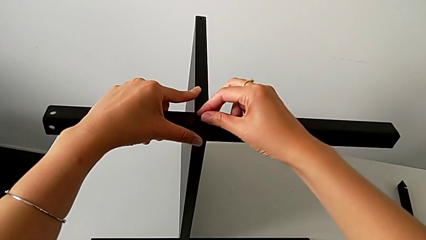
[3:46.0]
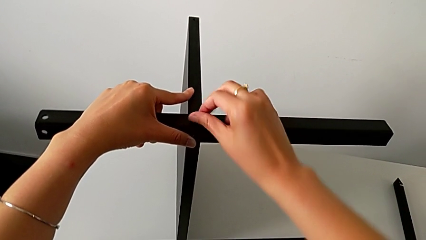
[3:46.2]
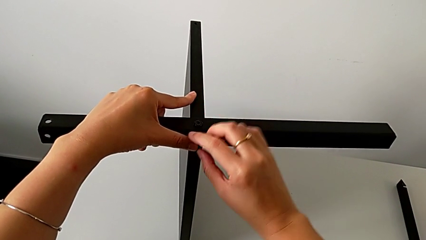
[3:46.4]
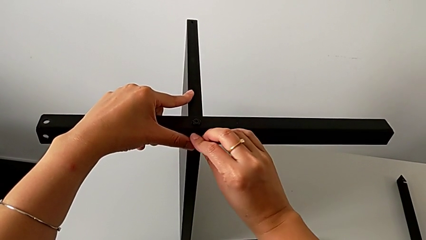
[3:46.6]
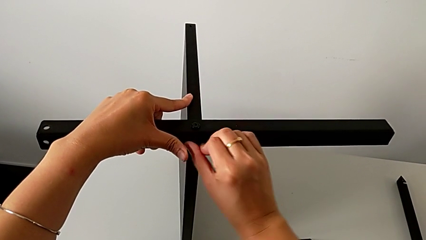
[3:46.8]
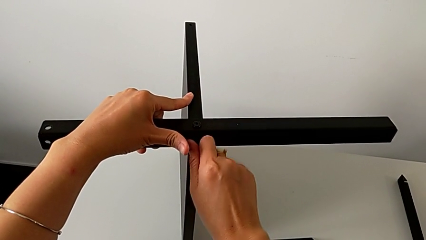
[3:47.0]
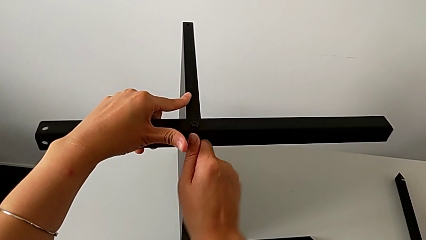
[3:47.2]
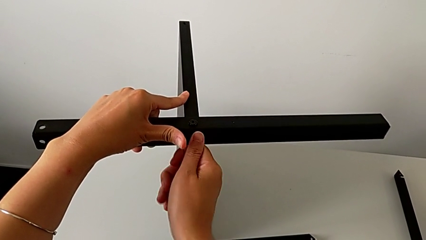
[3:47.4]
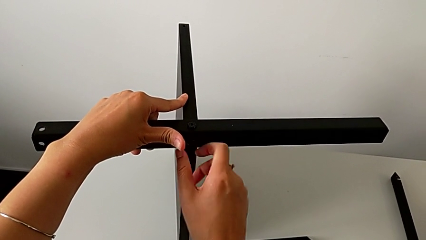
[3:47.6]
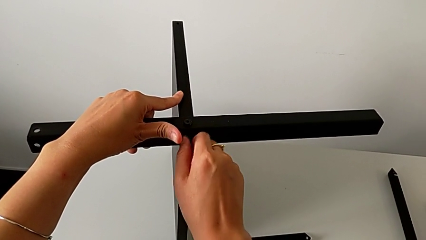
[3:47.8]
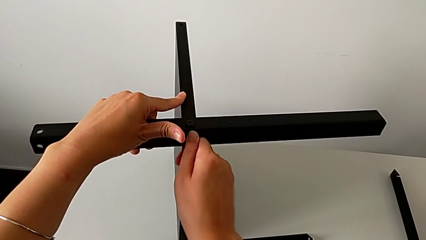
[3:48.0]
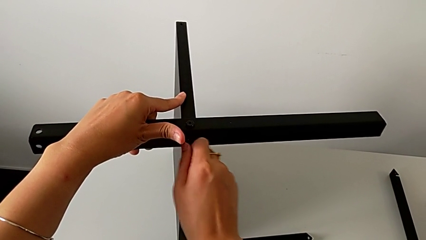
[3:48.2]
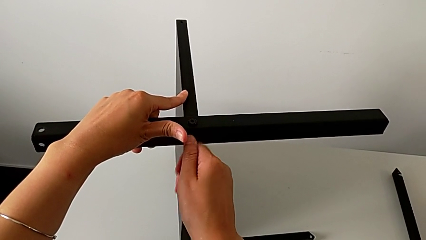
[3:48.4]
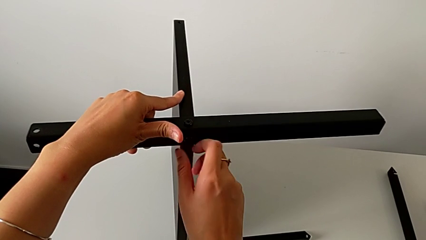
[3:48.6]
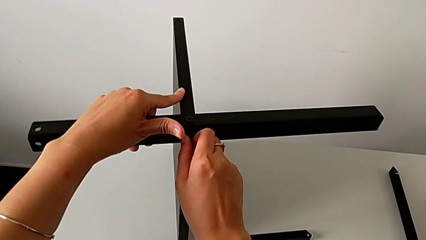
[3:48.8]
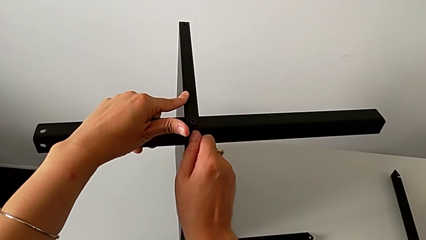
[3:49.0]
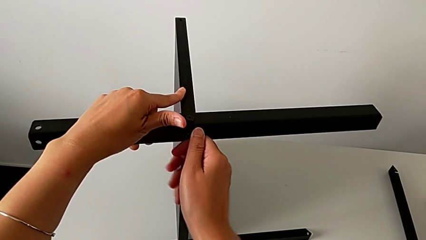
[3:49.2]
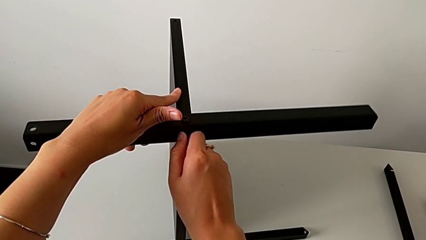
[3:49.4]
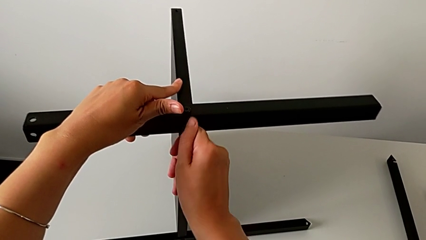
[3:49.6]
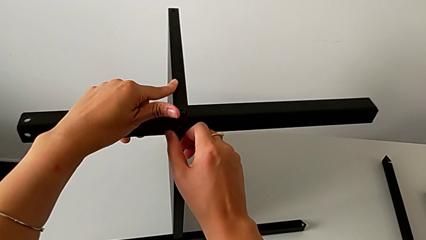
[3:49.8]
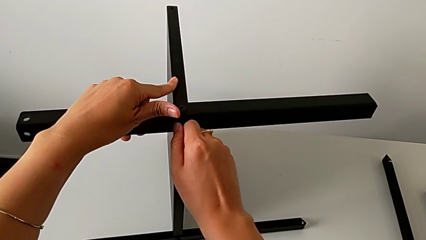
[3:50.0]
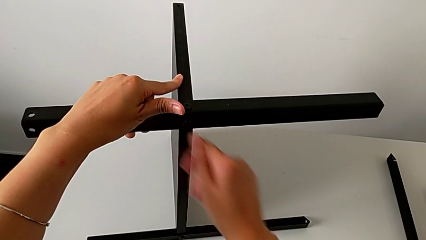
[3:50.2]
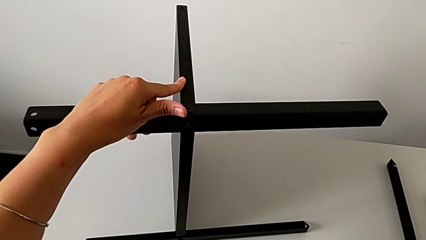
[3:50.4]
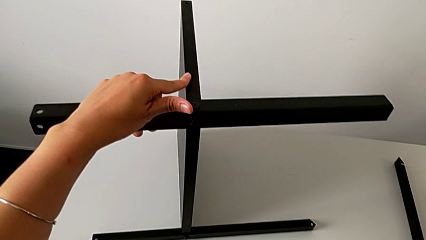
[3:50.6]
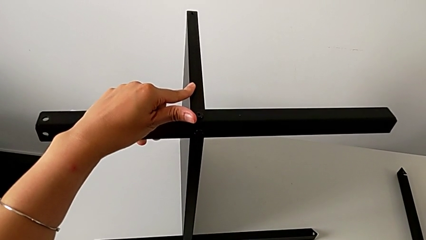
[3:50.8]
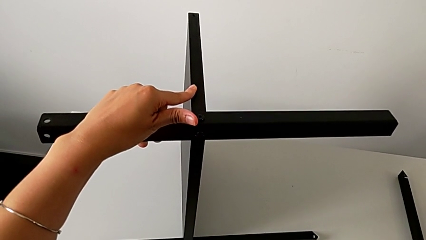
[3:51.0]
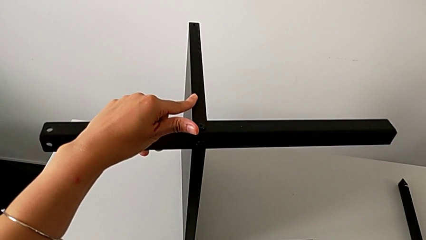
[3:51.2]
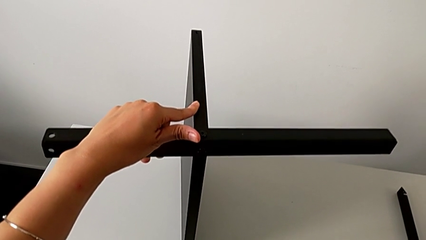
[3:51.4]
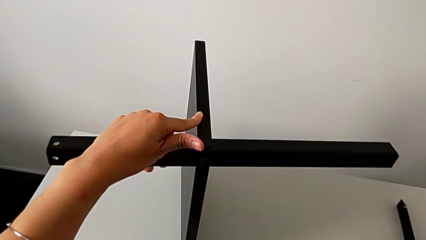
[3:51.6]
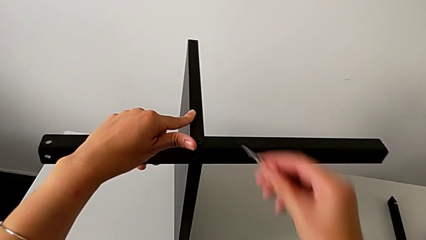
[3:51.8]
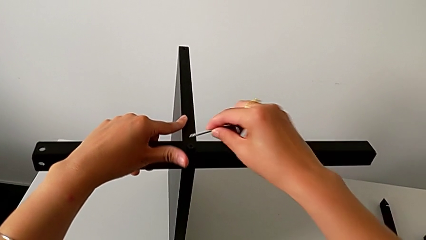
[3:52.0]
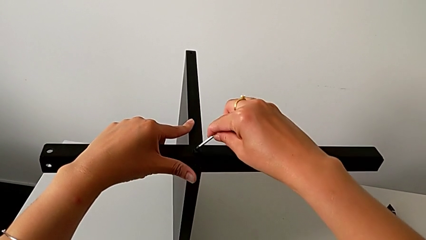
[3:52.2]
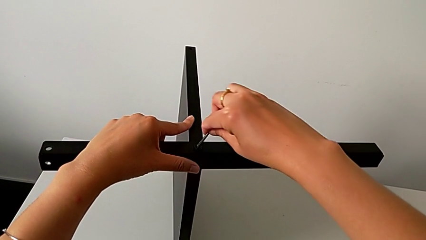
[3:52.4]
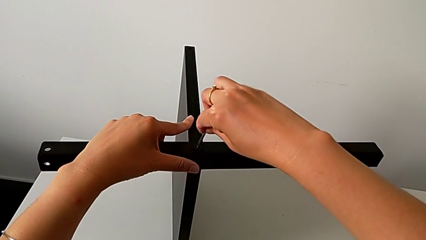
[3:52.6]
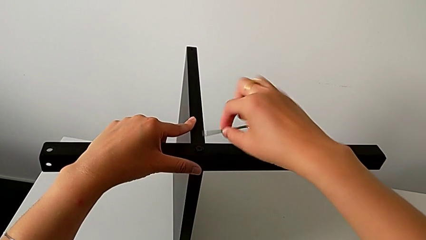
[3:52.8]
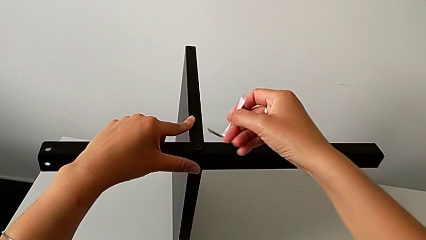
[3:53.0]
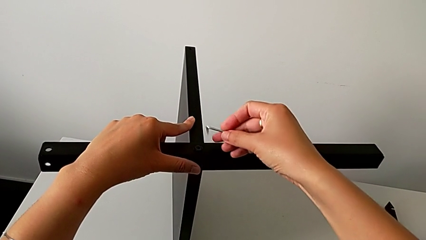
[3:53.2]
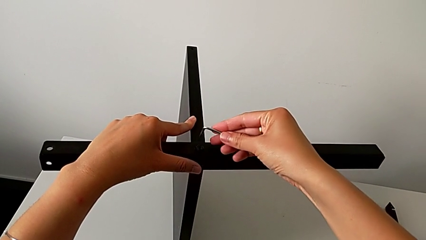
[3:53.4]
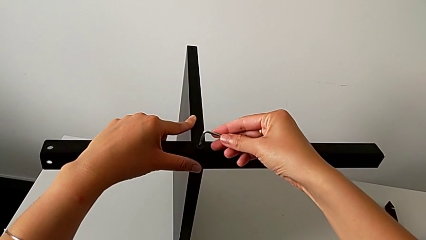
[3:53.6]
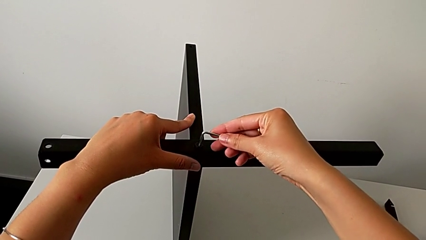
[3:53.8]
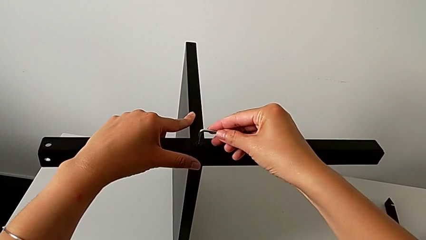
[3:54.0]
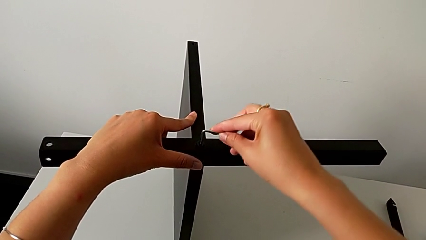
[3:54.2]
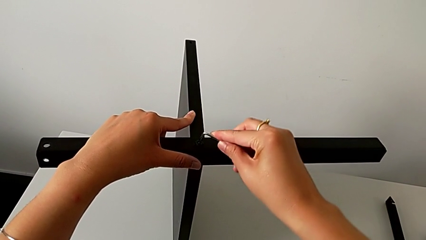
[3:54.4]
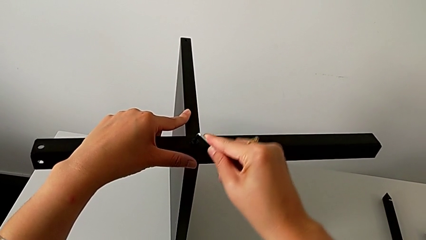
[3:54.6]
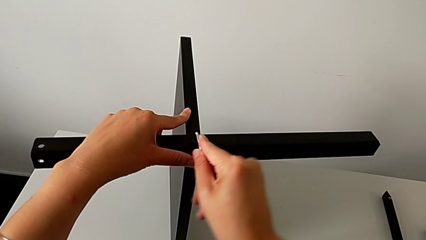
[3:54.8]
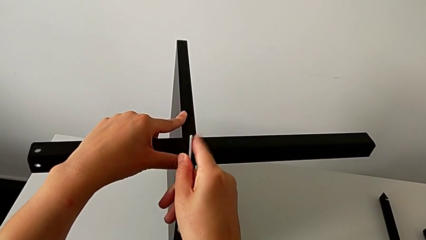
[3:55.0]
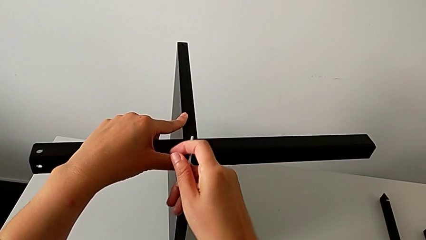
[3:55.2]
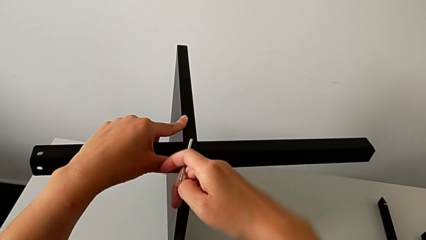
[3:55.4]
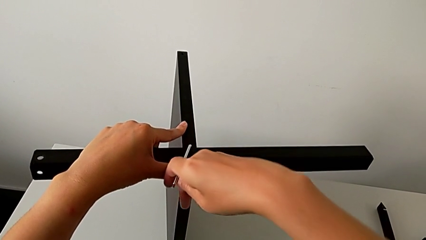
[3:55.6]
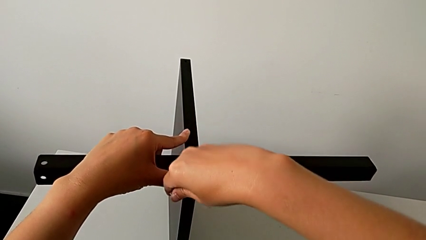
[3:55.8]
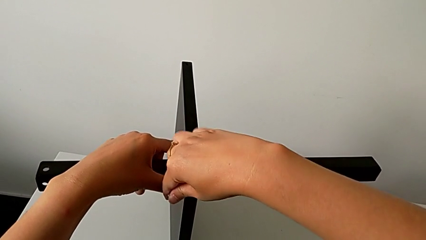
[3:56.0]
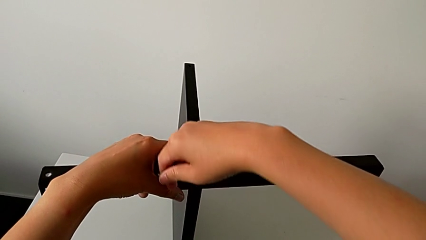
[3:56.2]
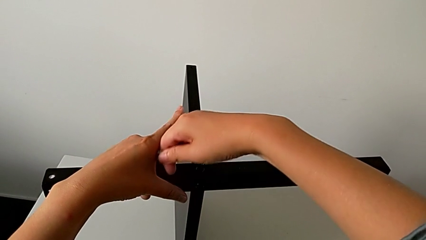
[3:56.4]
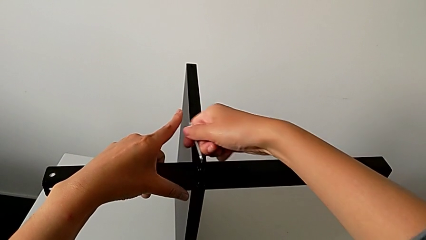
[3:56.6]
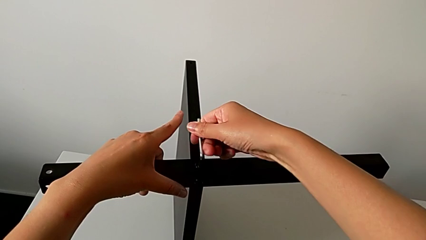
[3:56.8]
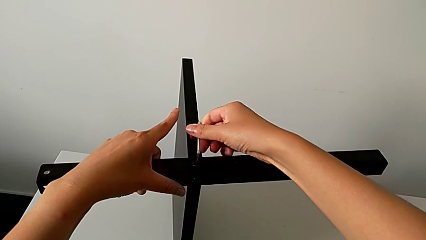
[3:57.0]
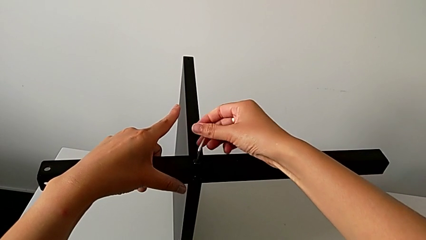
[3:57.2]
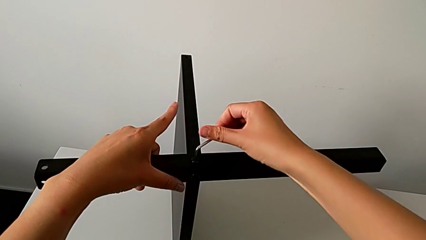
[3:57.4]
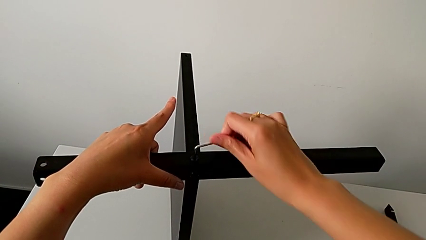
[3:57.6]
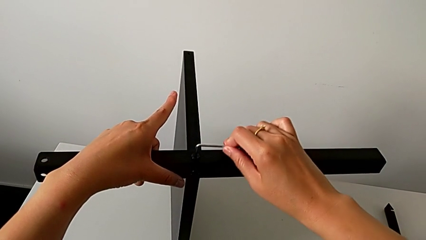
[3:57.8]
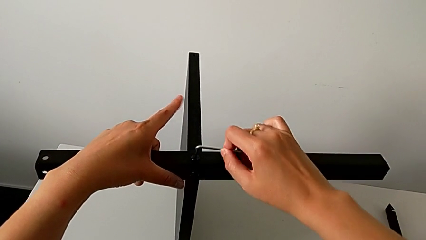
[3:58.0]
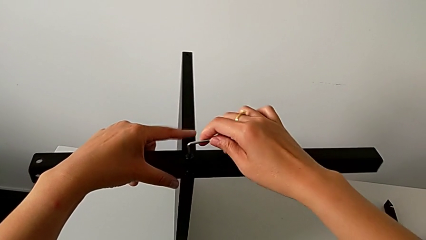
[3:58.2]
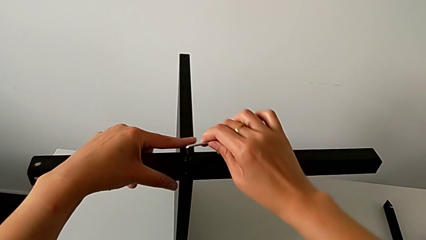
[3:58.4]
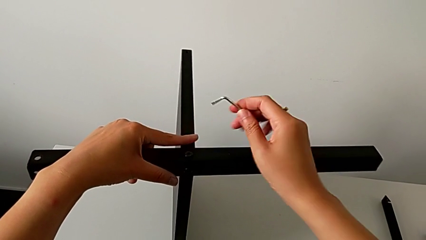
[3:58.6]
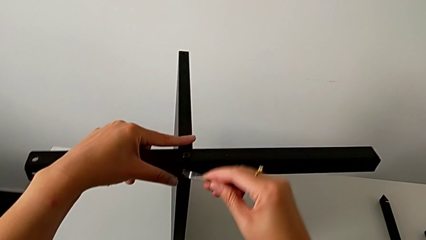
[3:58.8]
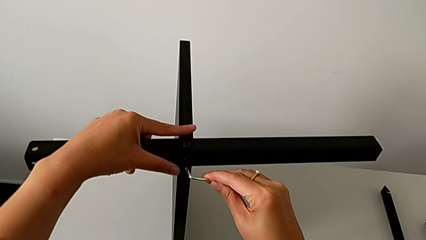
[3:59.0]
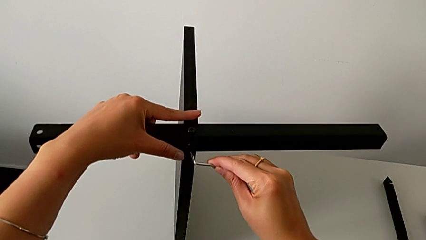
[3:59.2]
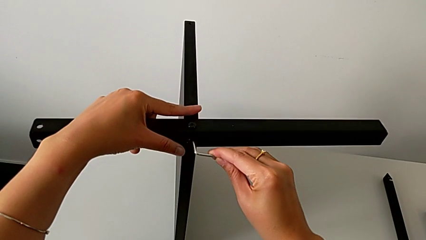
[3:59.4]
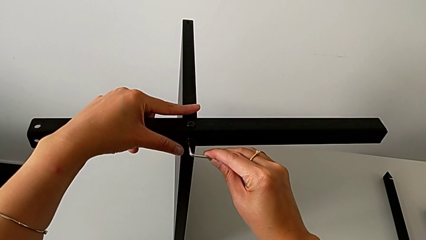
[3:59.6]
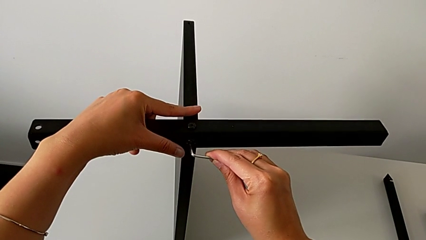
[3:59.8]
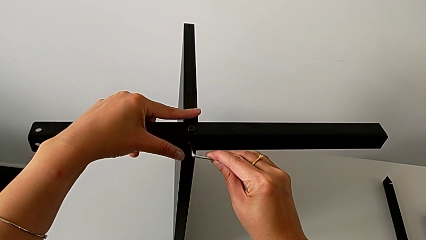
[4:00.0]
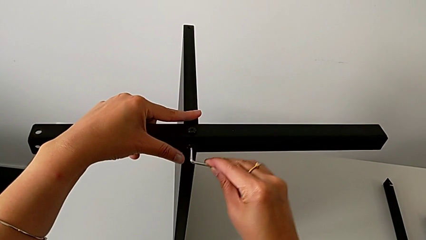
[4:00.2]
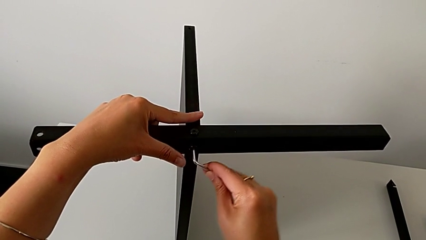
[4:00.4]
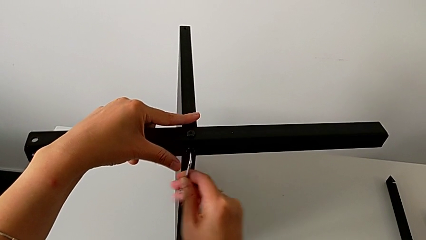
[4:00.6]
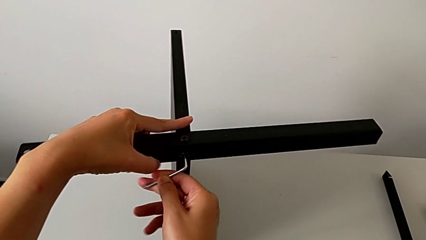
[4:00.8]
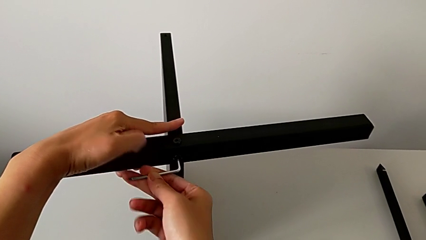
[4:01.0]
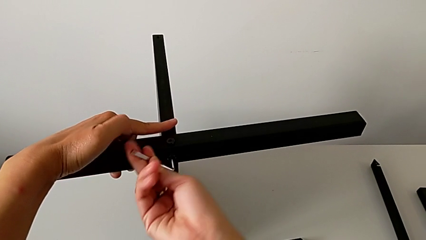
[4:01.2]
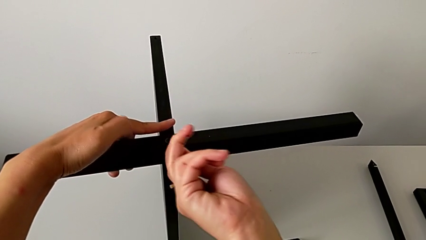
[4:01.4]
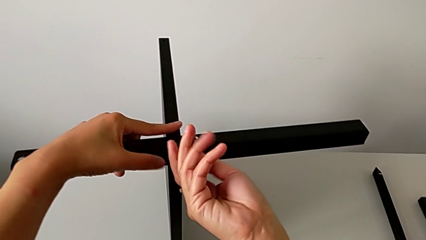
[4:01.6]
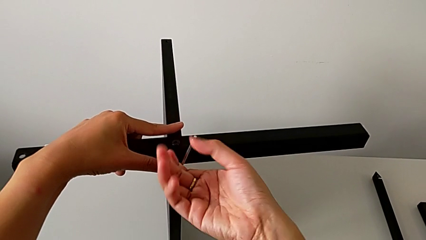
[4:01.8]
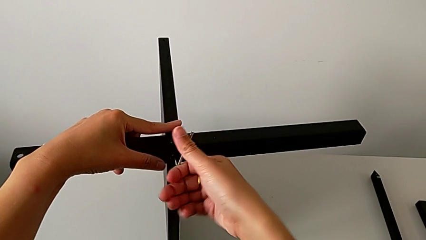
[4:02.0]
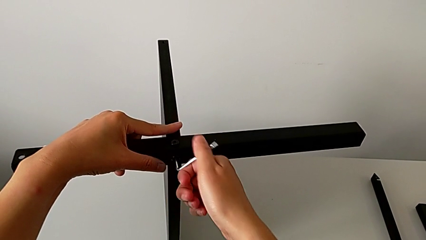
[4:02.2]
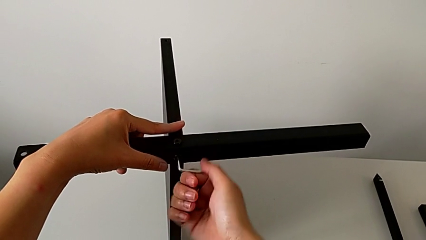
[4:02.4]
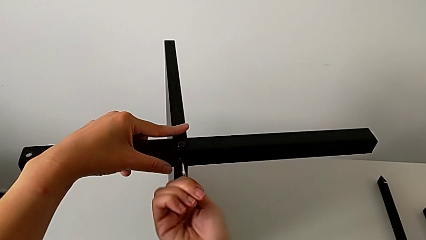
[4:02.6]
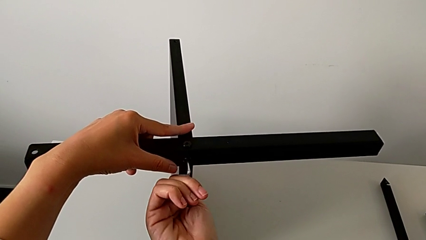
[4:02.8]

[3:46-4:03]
The camera wearer is assembling the third leg of the table. They screw the hex socket head, grab the Allen wrench, approach the hex socket head, rotate the Allen wrench, insert it, screw the hex socket head, withdraw the Allen wrench, insert it and screw the hex socket head.
